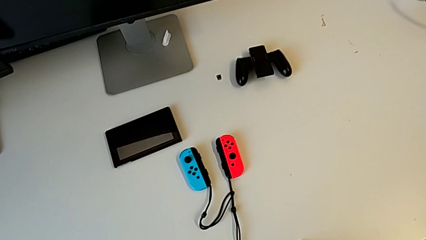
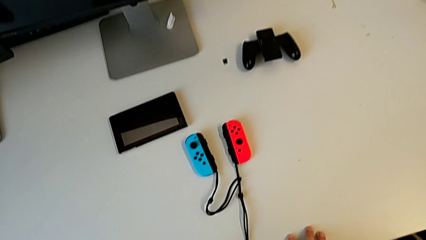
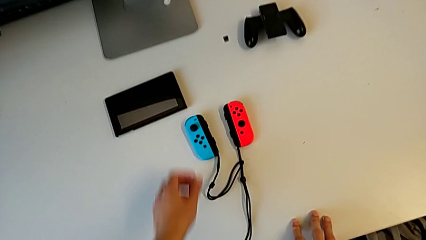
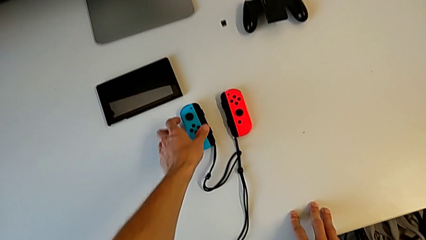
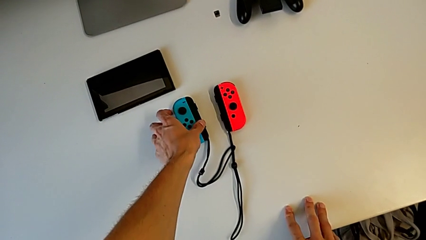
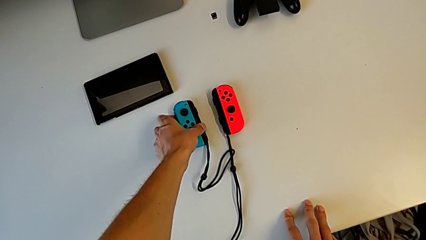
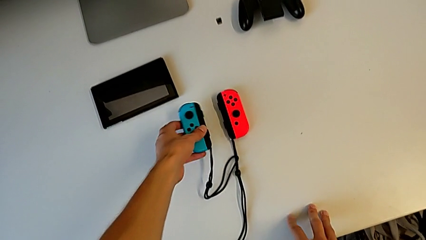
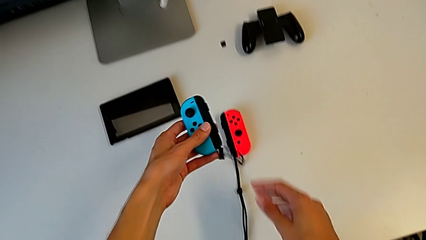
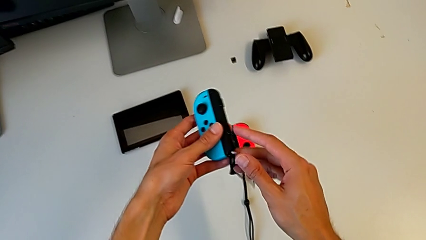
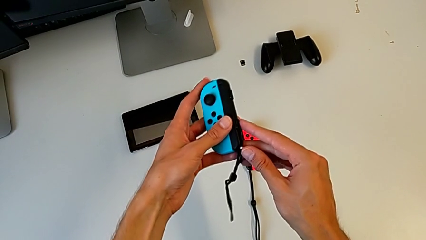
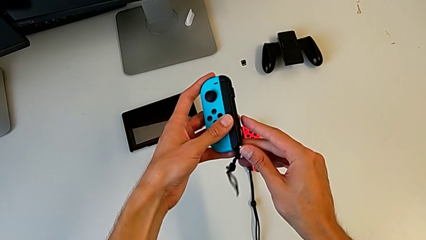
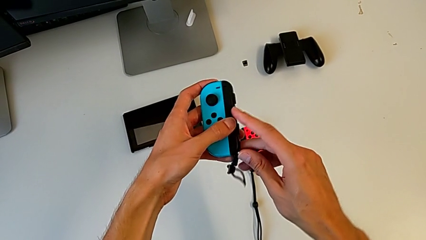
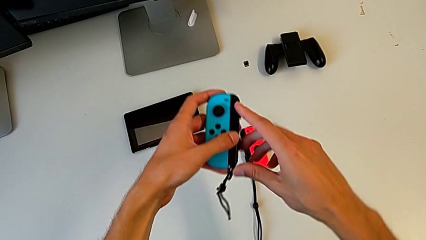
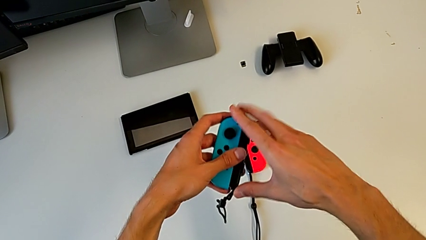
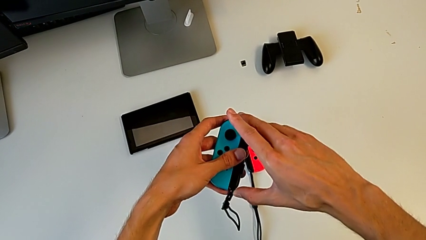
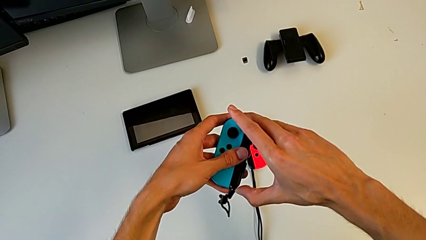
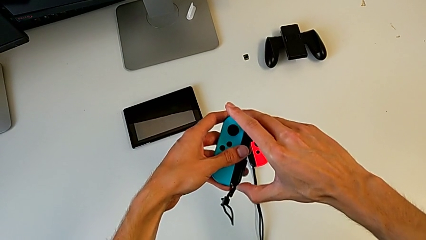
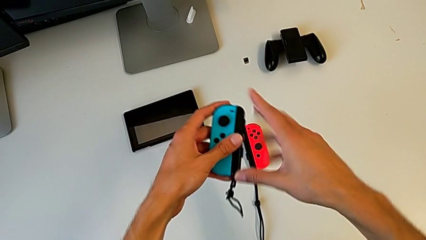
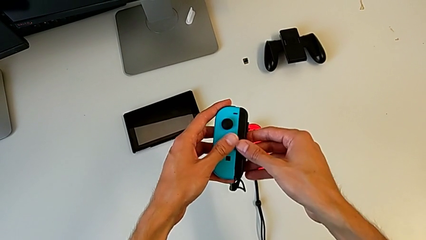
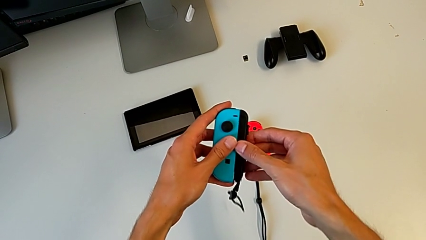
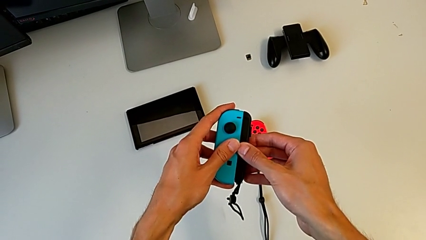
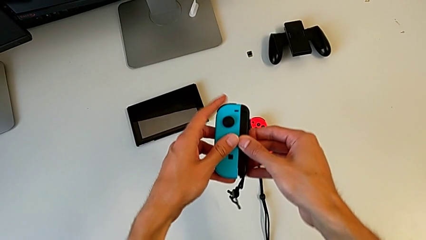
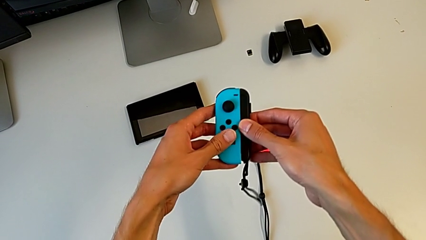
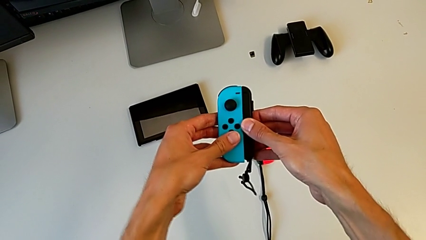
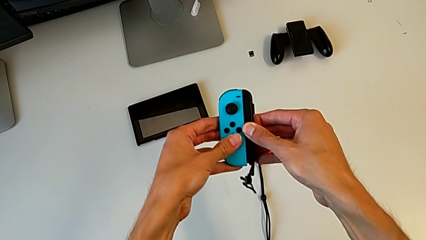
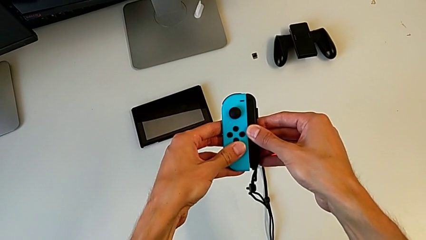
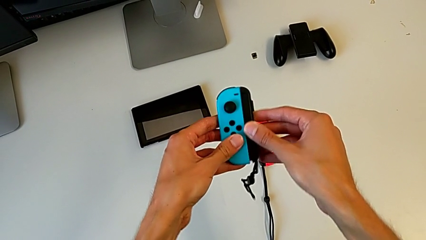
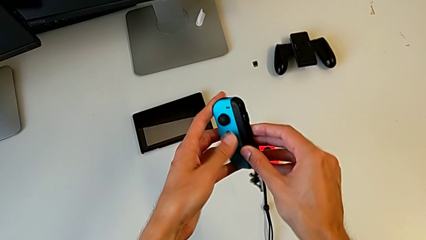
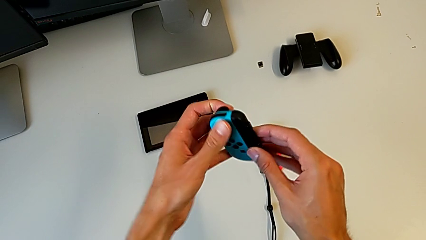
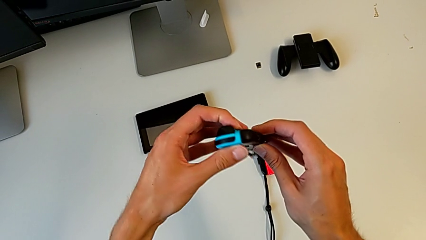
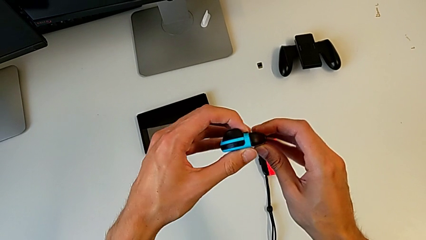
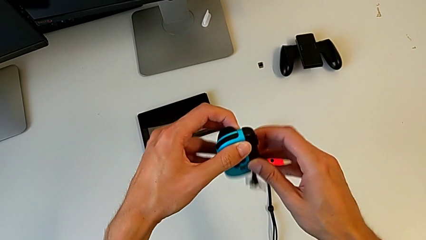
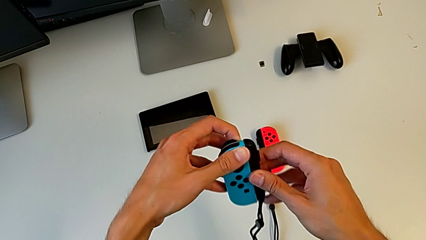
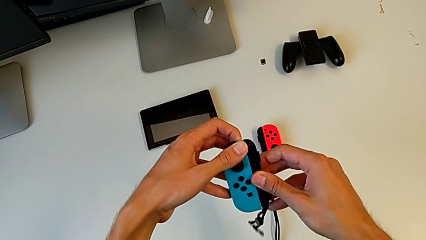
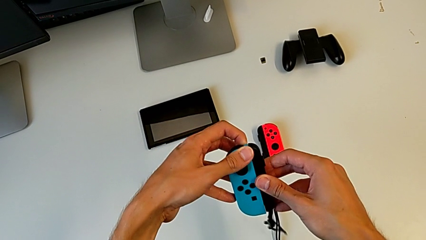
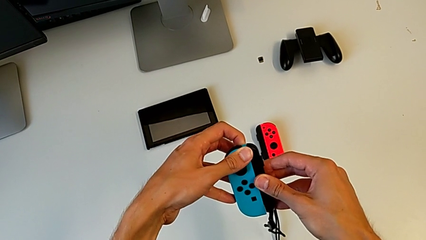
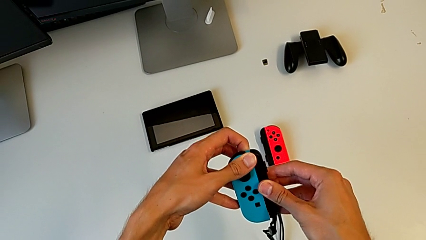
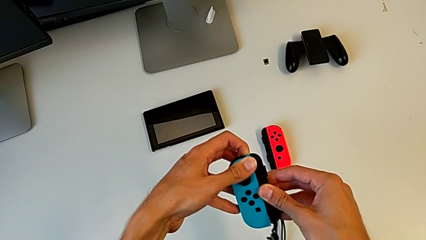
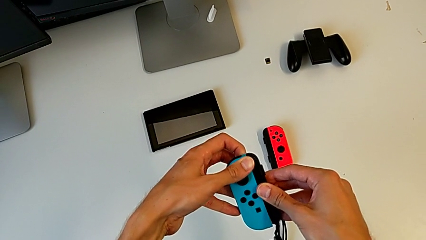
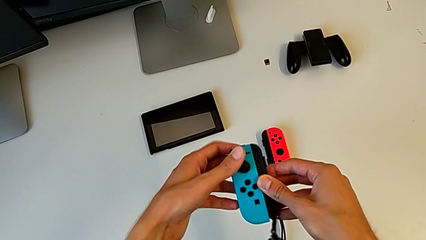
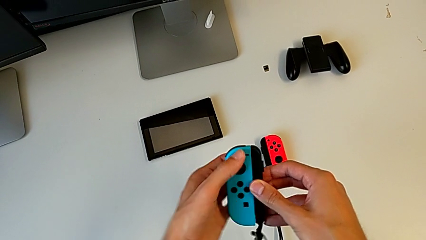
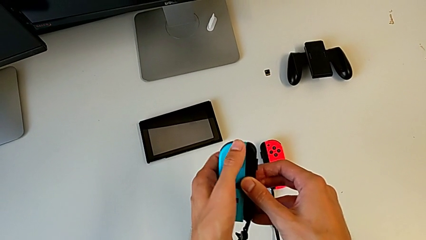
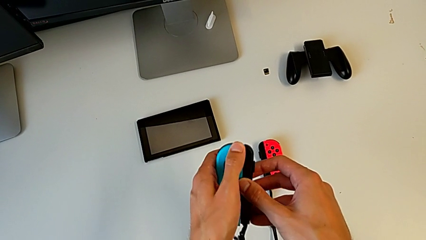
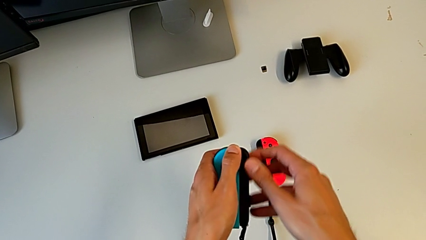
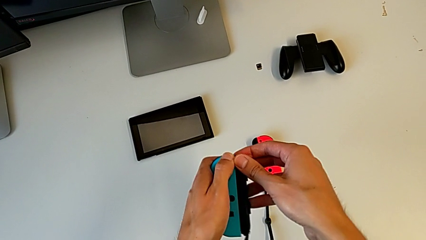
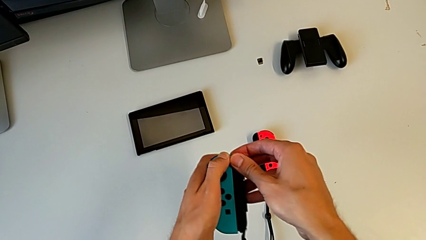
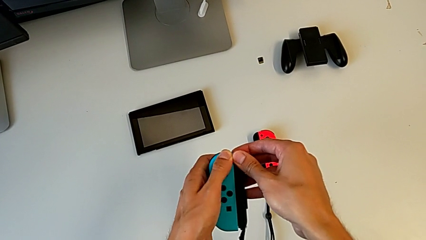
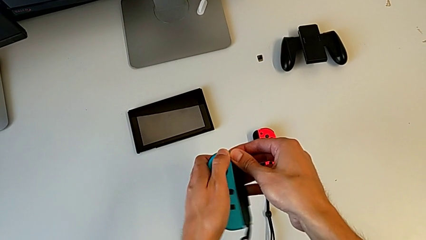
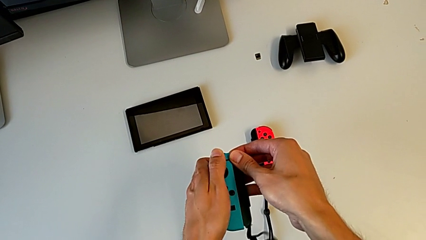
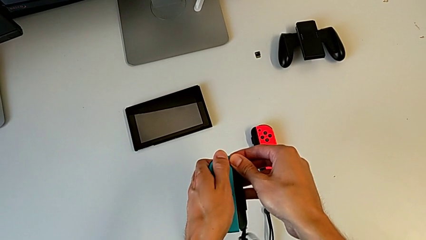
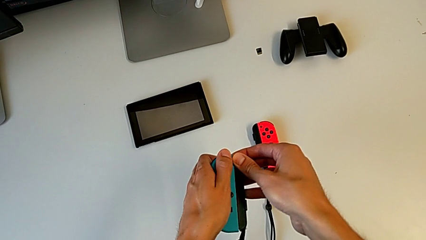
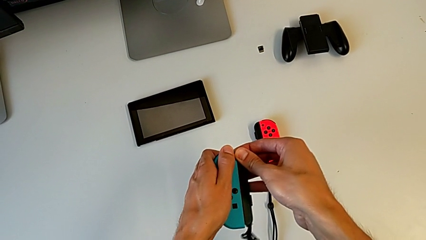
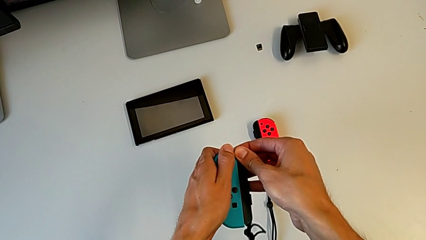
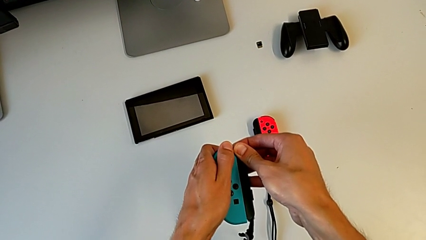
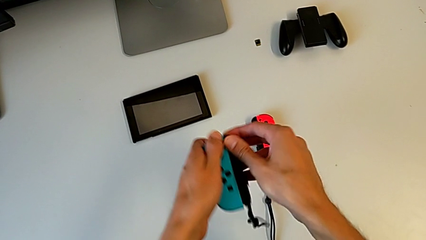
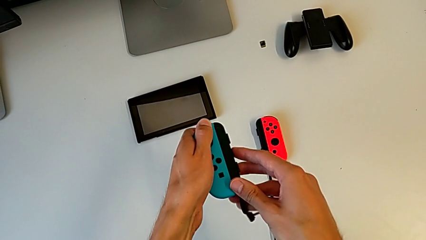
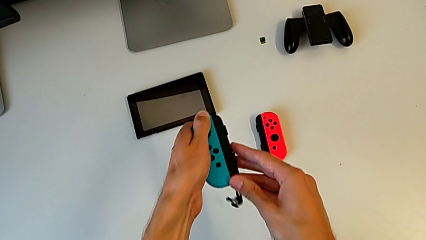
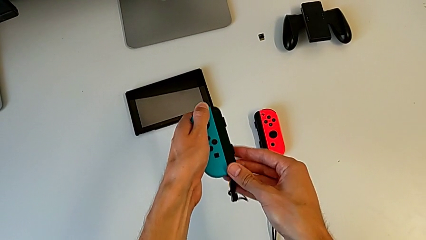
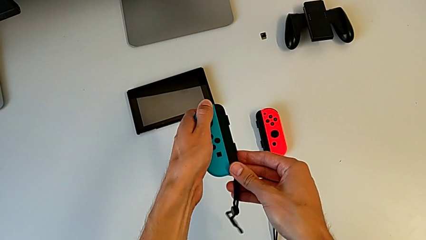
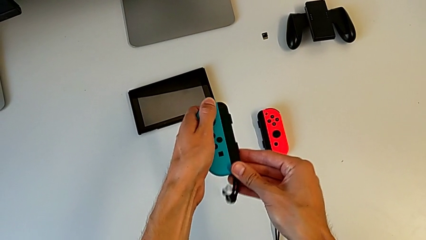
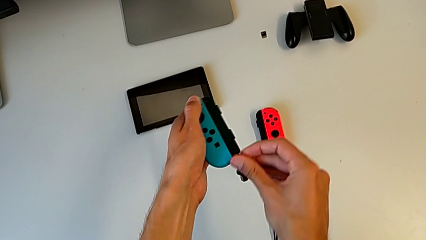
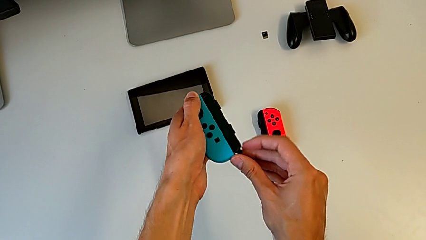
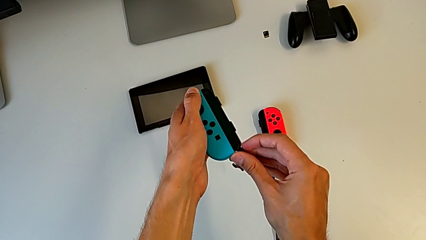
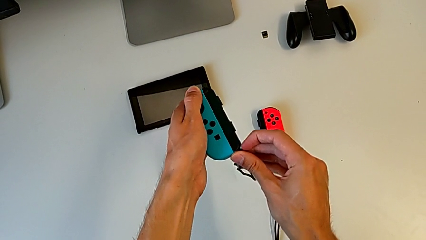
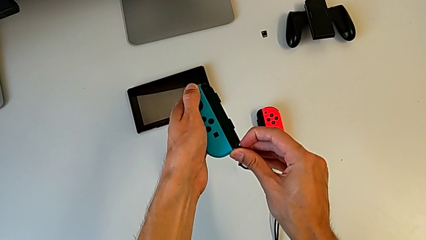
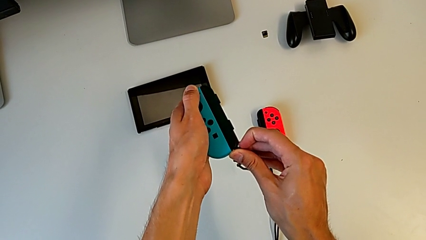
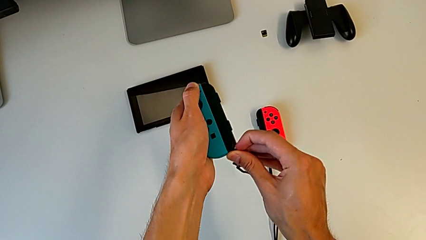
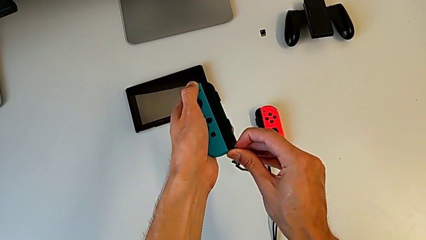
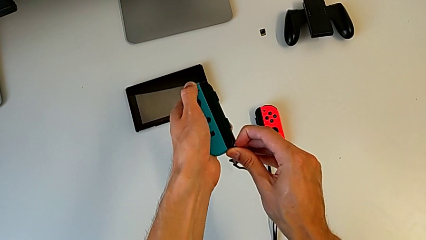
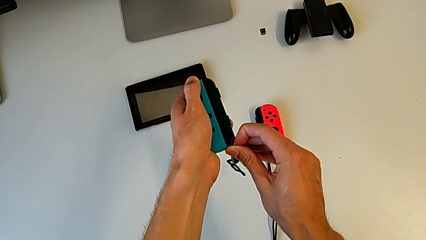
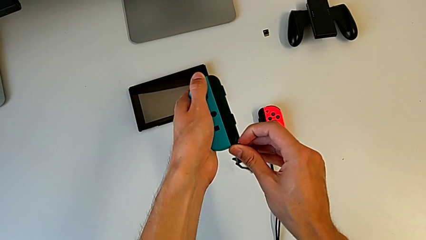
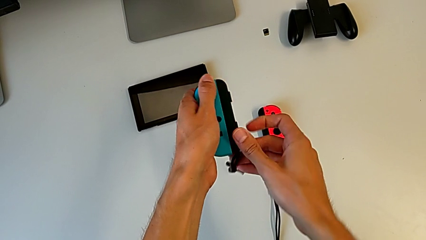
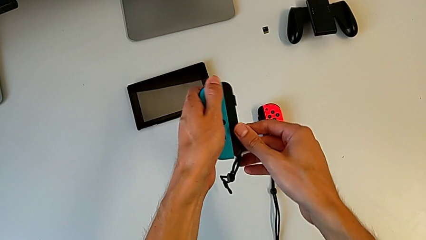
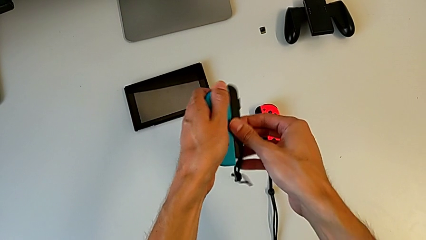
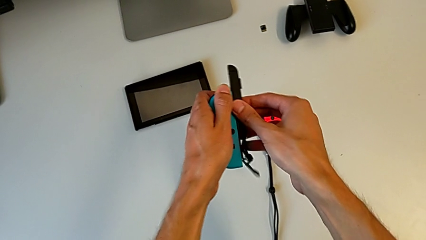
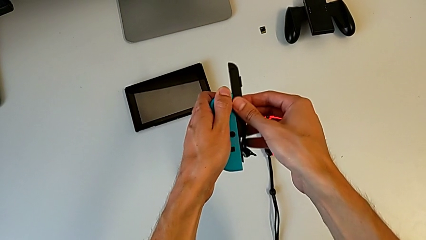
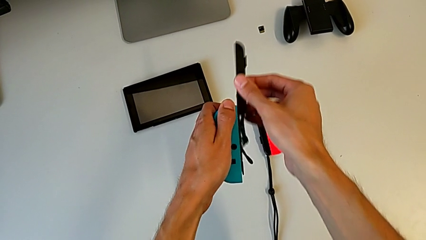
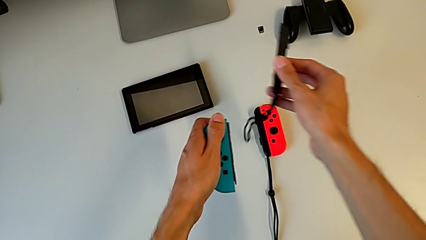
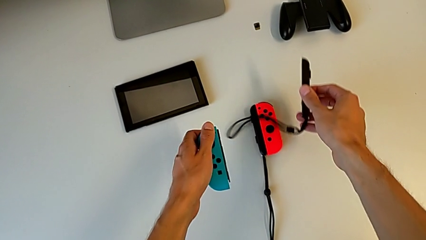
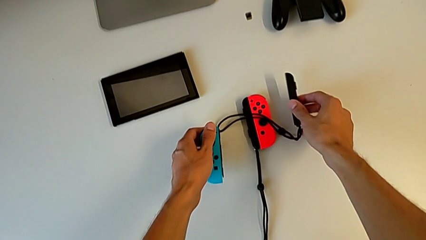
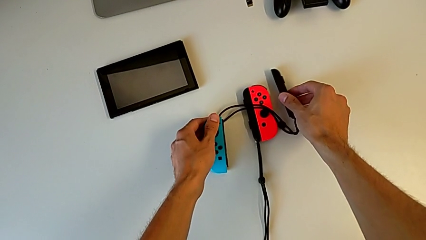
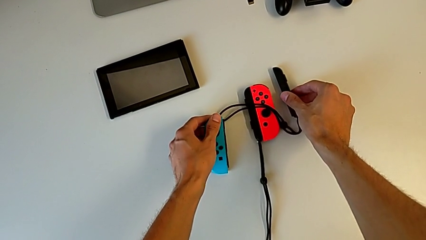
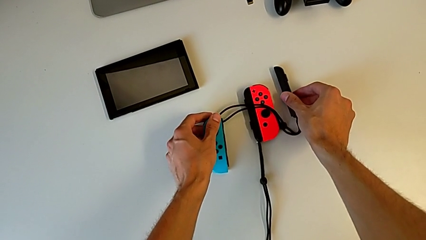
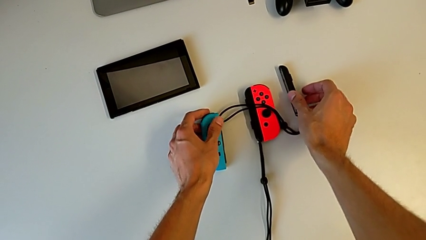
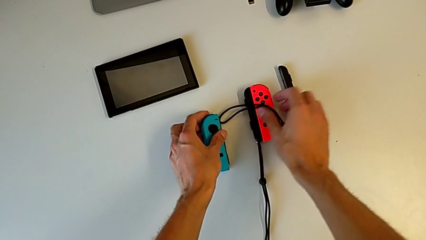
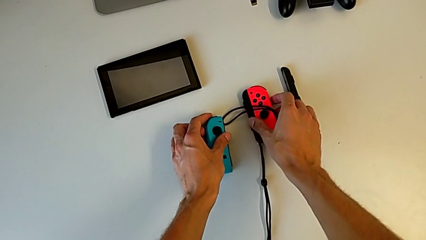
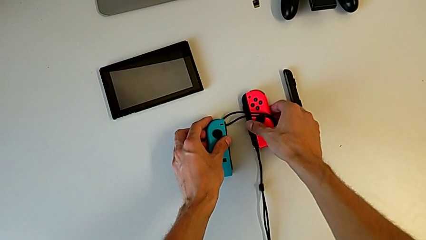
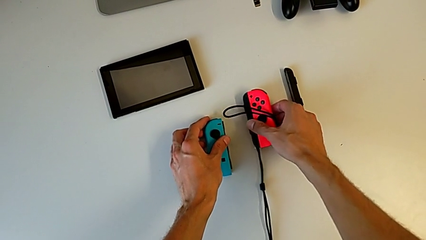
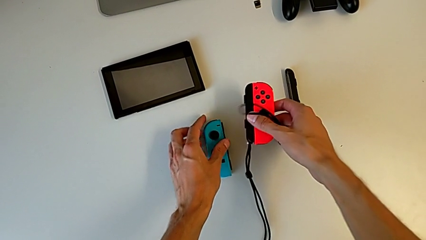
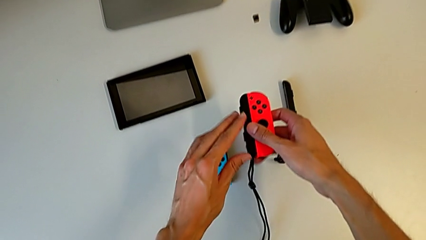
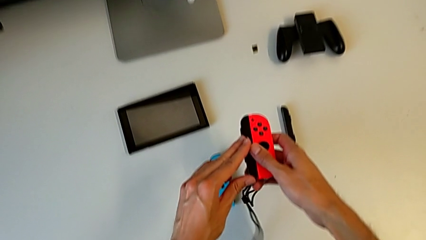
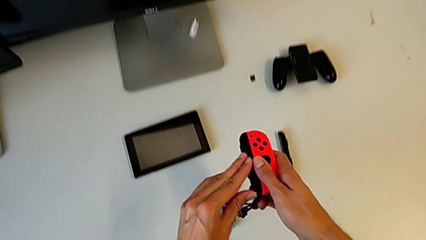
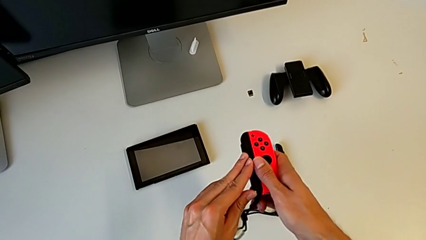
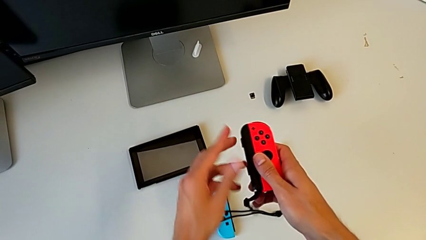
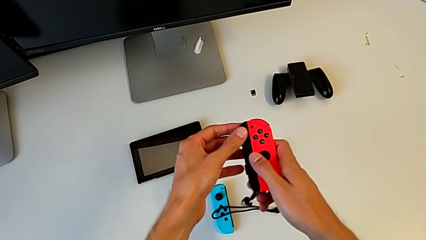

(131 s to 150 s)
The camera wearer is removing the Joy-Con strap from the Joy-Con controller. They grab the blue Joy-Con controller, lock the Joy-Con strap lock, pull the blue Joy-Con controller, press the button, pull the blue Joy-Con controller and hold it. They unlock the Joy-Con strap, disassemble it, drop the blue Joy-Con controller, grab the red Joy-Con controller and lock the Joy-Con strap.
